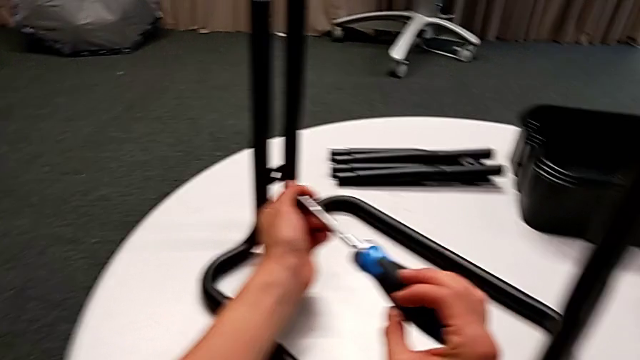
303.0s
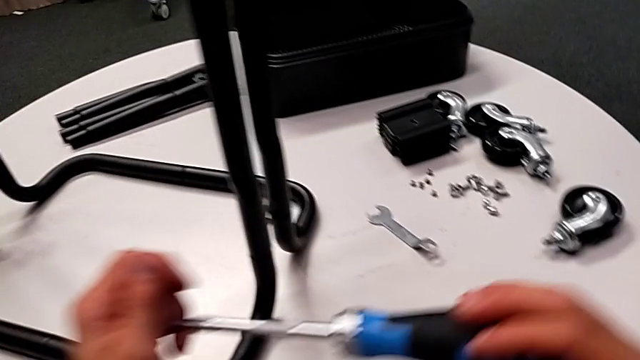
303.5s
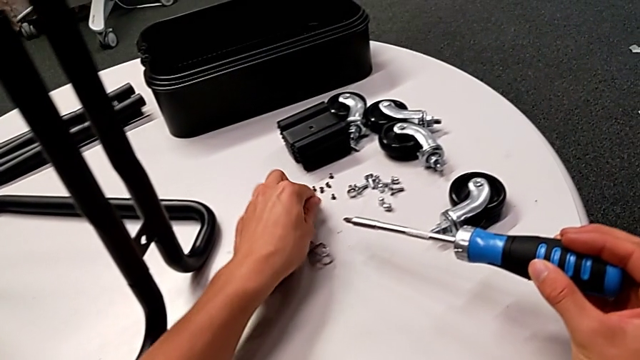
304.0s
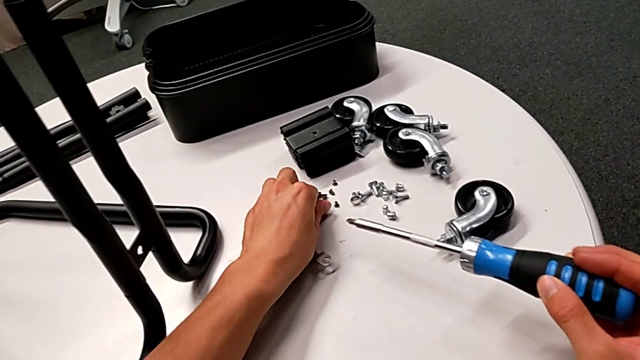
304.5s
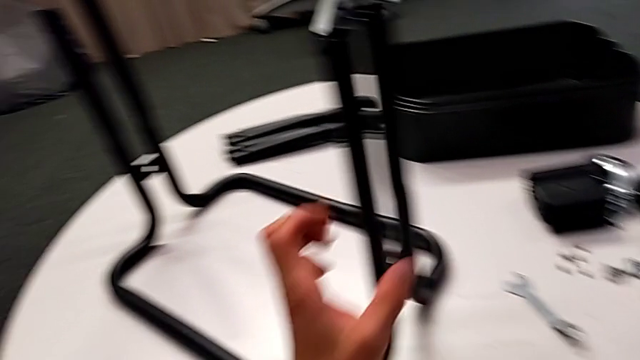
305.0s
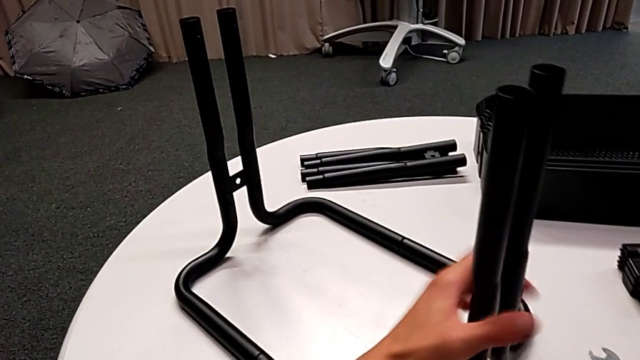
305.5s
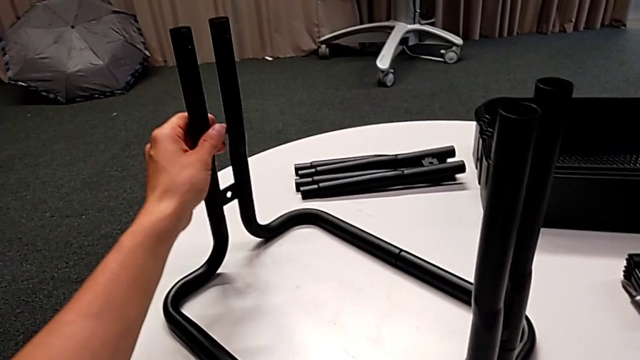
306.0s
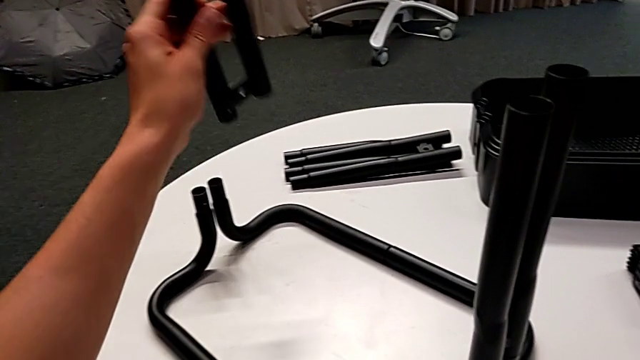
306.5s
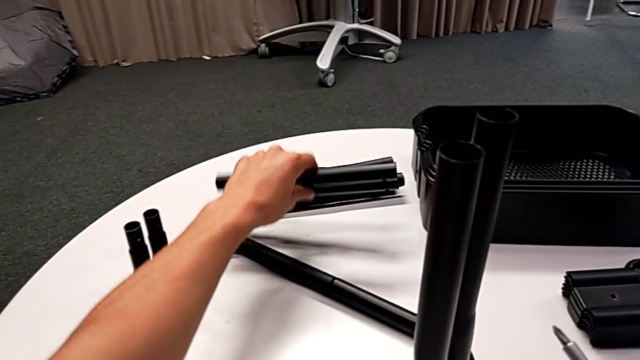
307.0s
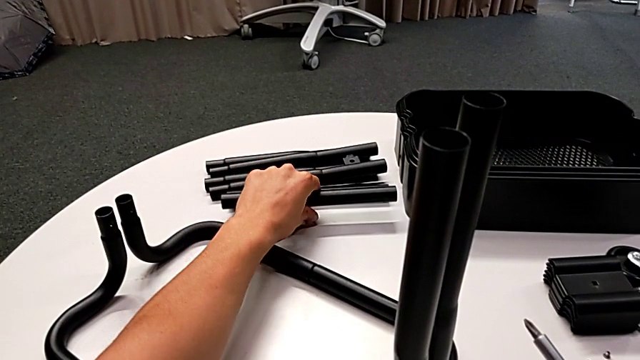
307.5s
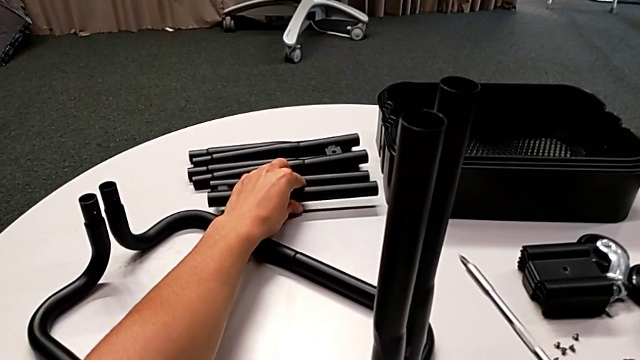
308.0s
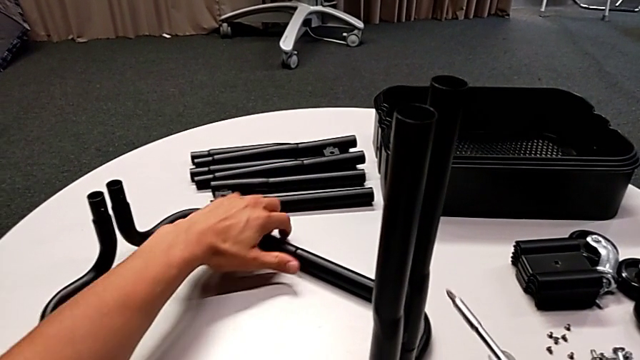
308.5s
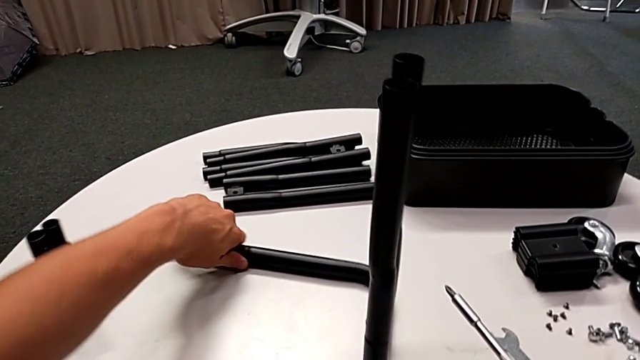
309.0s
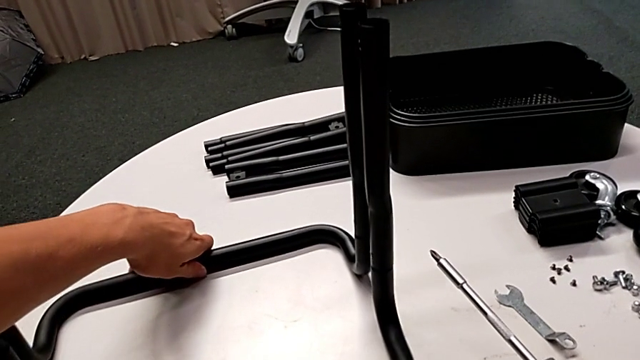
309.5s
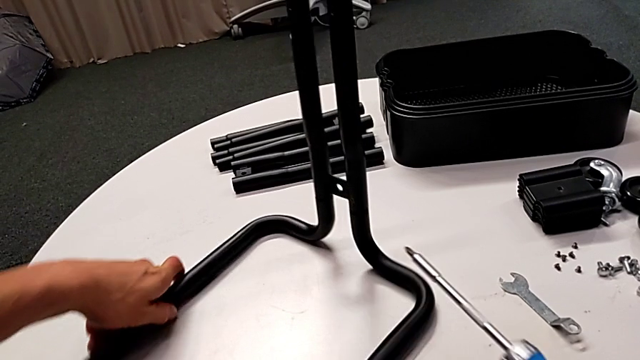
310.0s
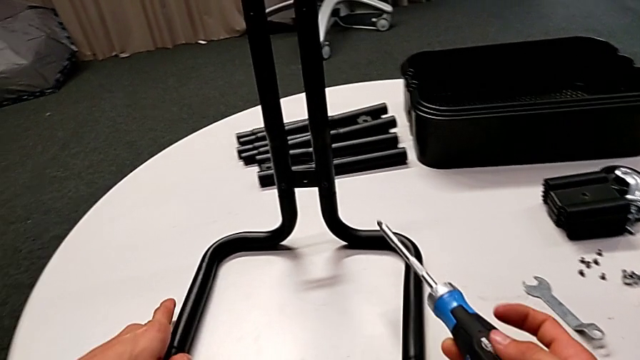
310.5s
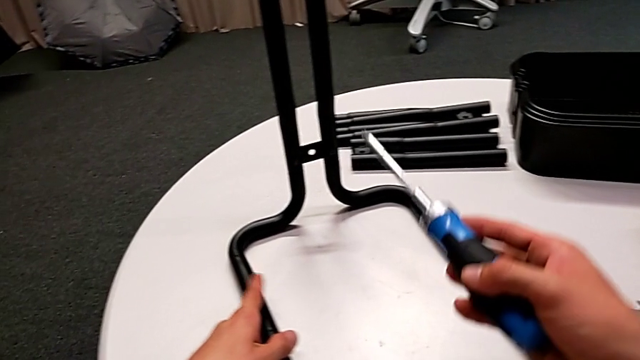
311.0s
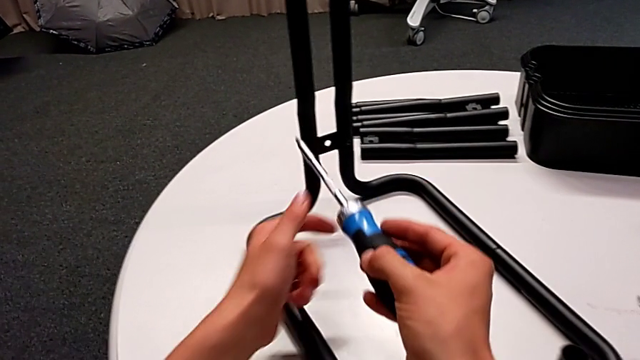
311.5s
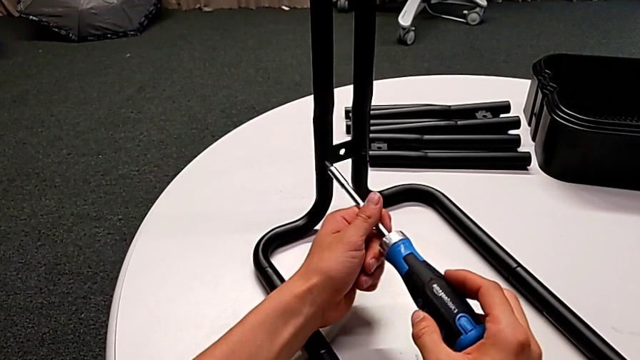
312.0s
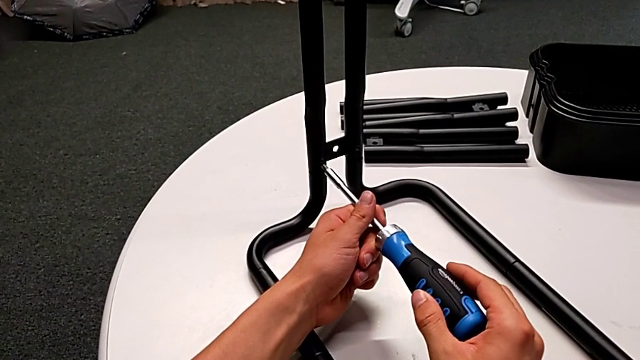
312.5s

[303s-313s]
The camera wearer is unscrewing the lower screws of the side bars. They grab the screw, place it, disassemble the leg, place it, rotate the half frame and insert the screwdriver.

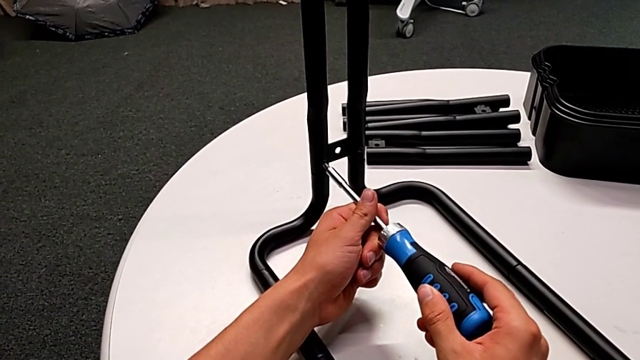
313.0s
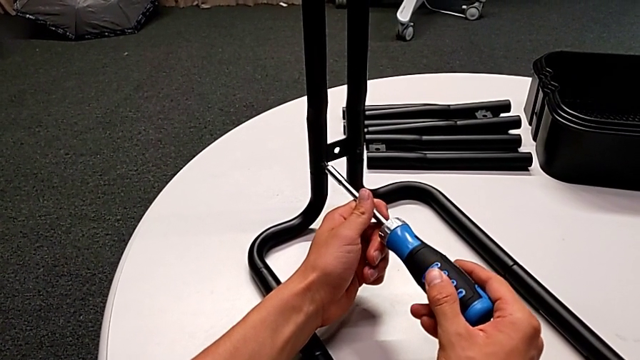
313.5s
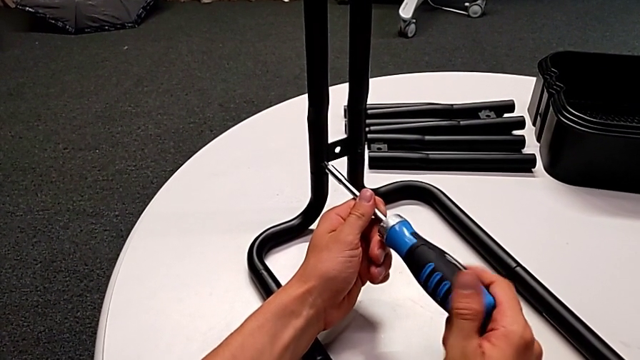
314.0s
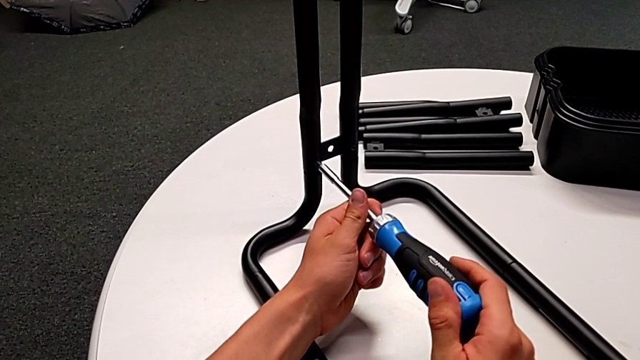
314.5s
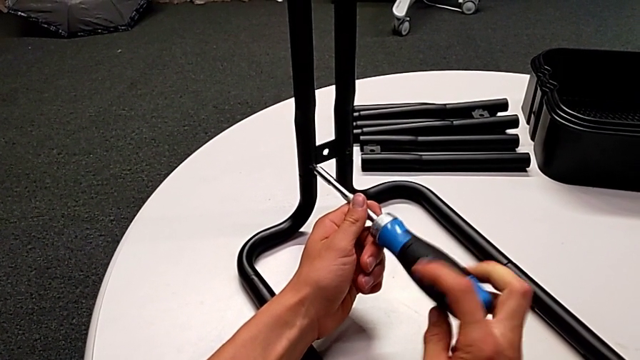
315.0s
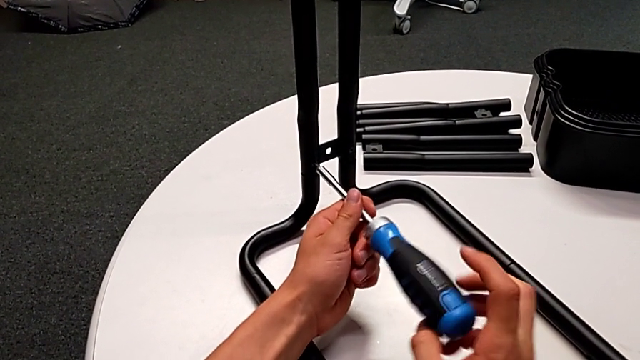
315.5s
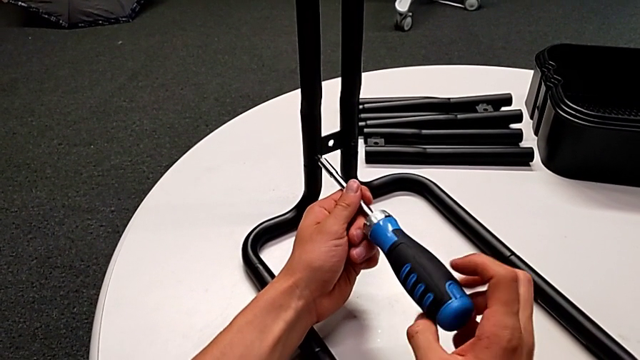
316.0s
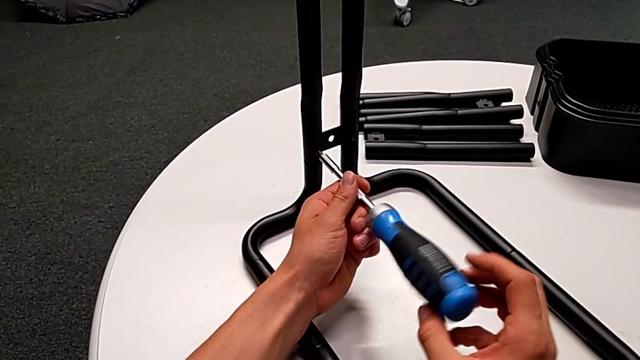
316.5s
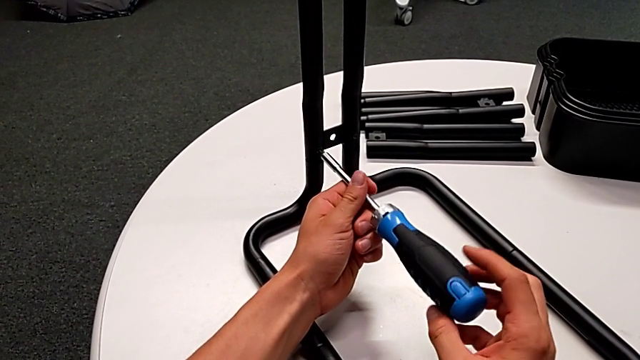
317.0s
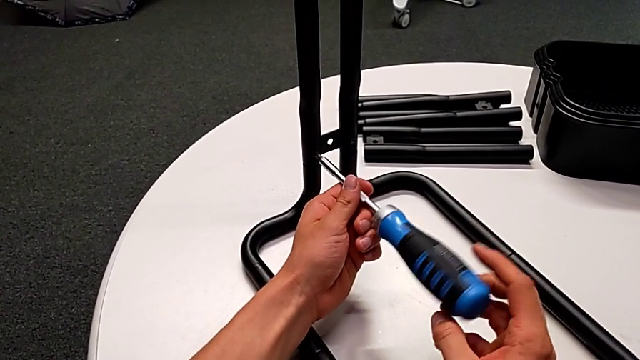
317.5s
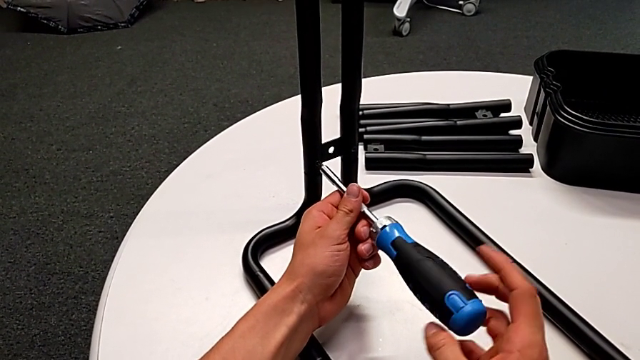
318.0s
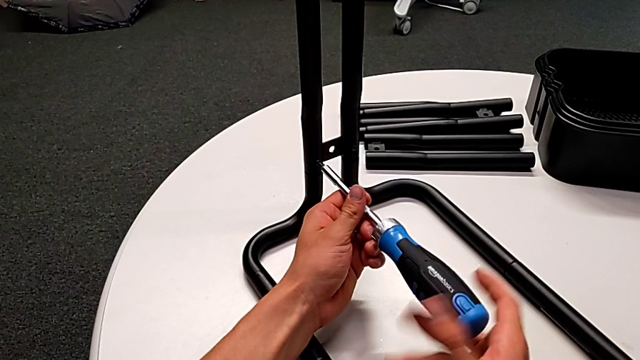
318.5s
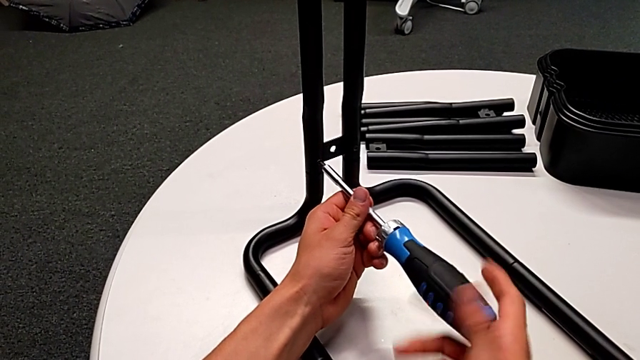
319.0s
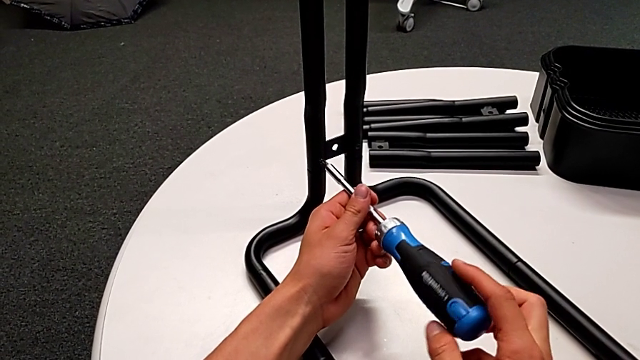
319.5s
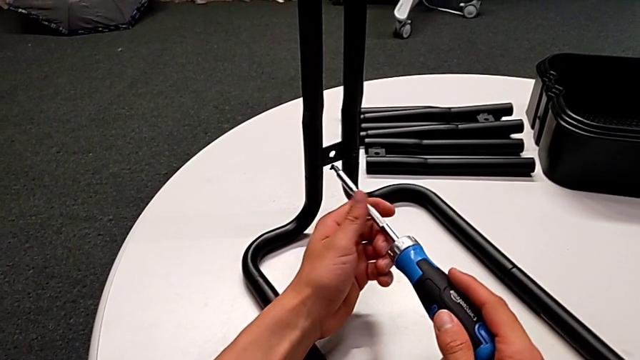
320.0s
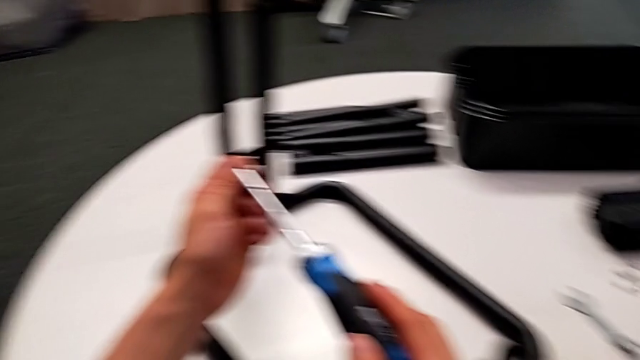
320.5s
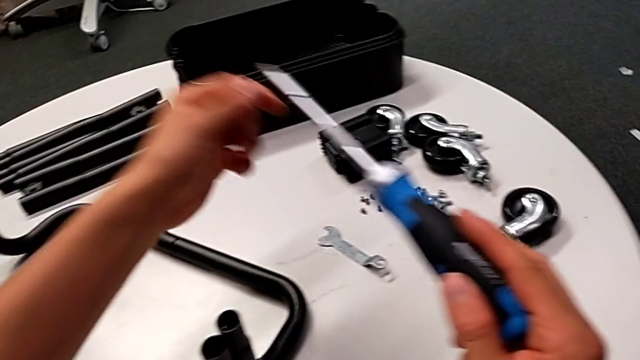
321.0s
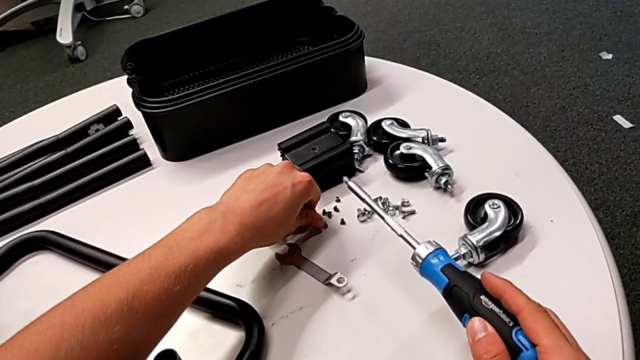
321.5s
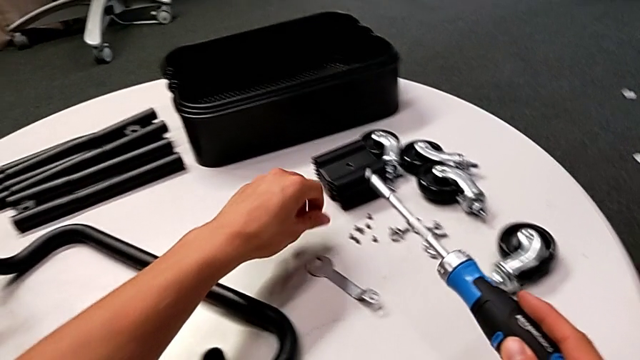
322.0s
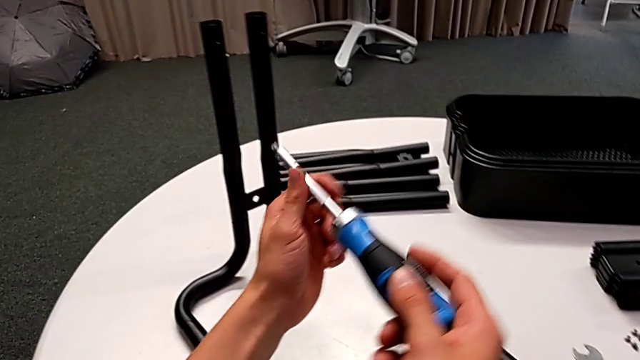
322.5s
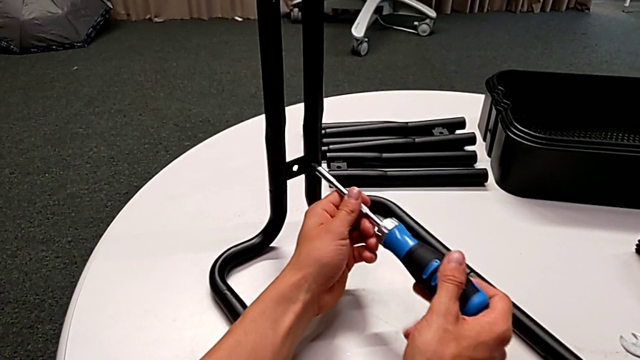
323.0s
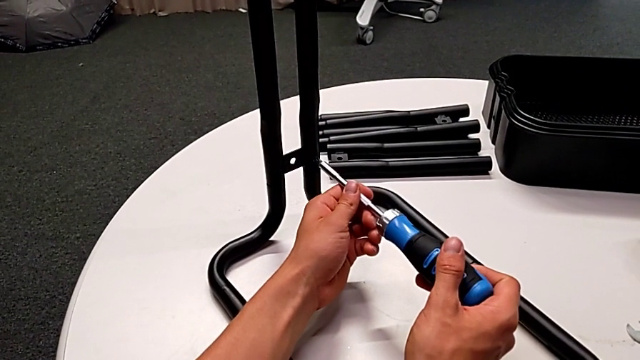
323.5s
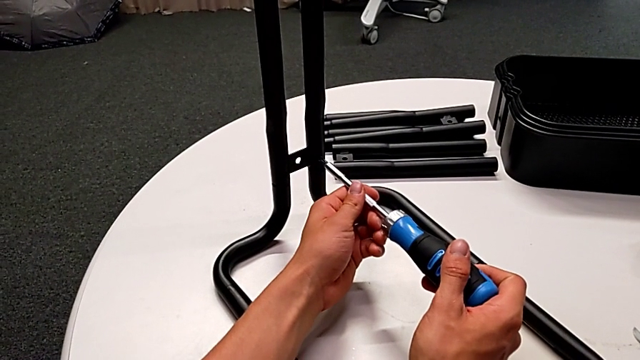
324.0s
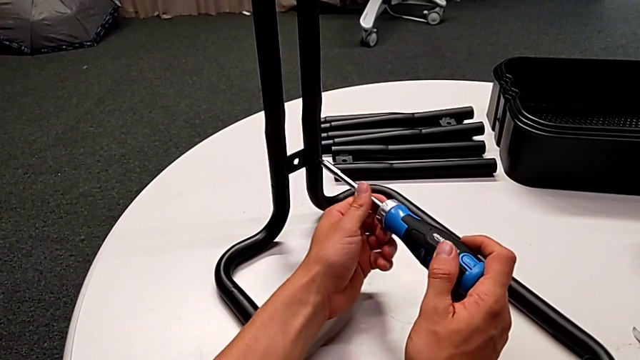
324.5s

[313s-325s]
The camera wearer is unscrewing the lower screws of the side bars. They unscrew the screw, disassemble it with the right hand, withdraw the screwdriver with the right hand, grab the screw, place it and insert it.
